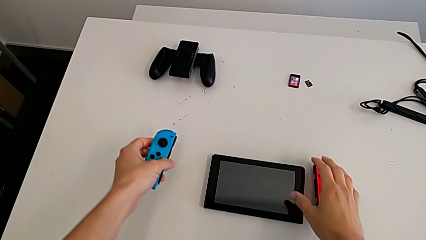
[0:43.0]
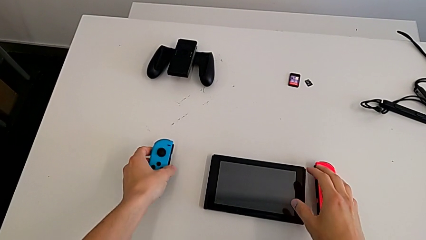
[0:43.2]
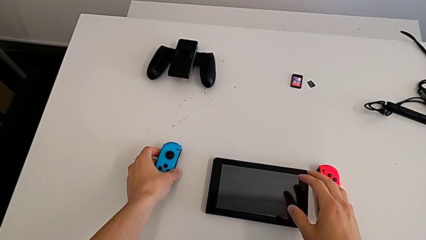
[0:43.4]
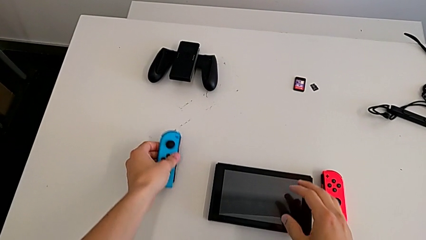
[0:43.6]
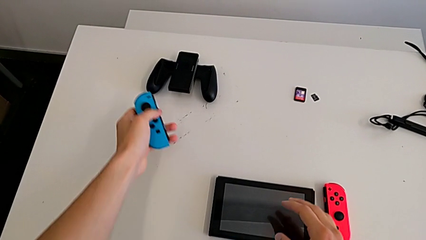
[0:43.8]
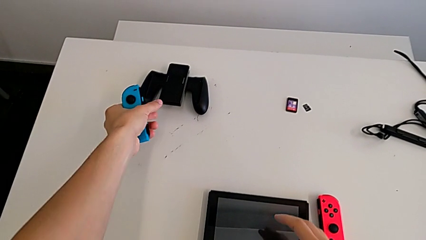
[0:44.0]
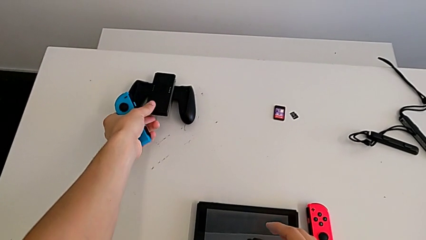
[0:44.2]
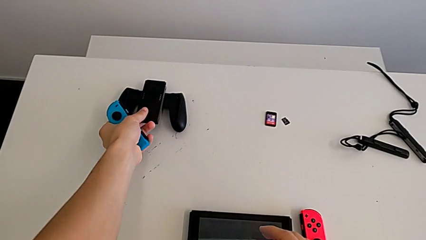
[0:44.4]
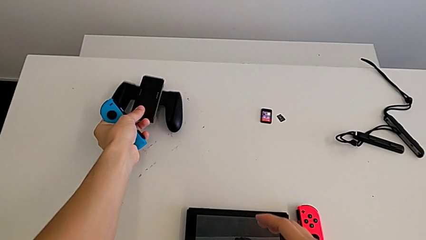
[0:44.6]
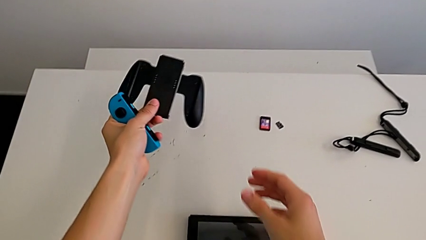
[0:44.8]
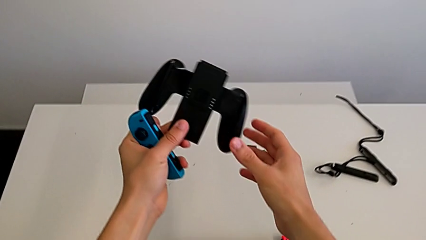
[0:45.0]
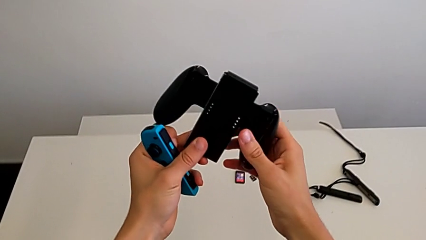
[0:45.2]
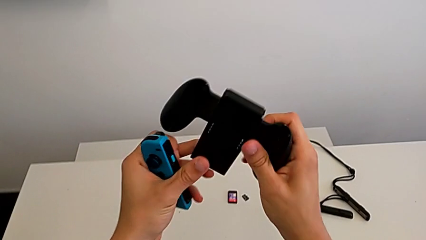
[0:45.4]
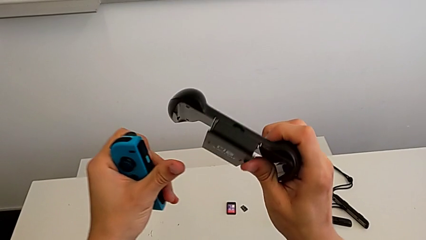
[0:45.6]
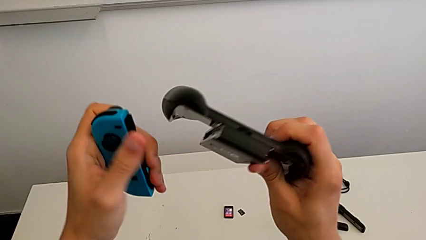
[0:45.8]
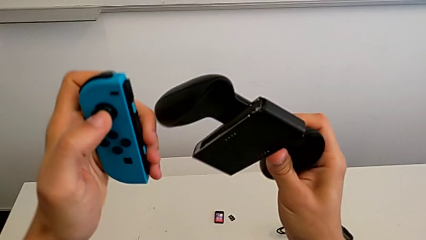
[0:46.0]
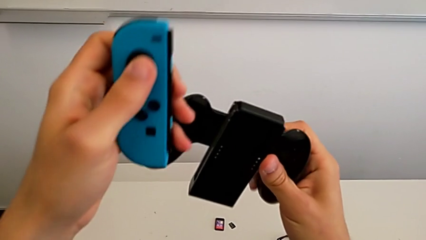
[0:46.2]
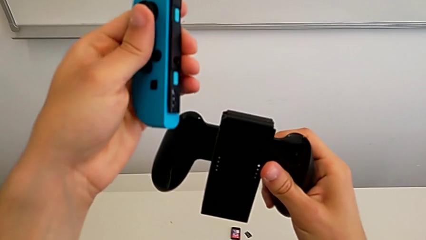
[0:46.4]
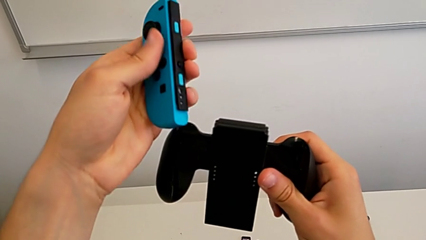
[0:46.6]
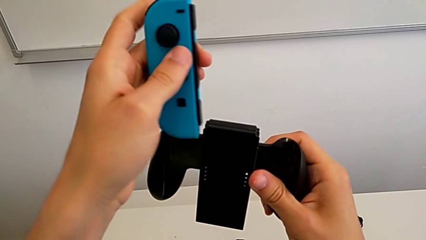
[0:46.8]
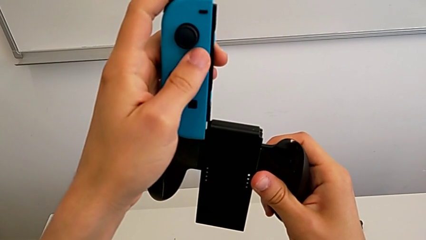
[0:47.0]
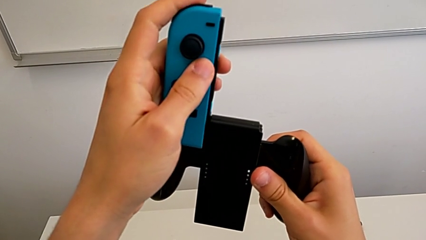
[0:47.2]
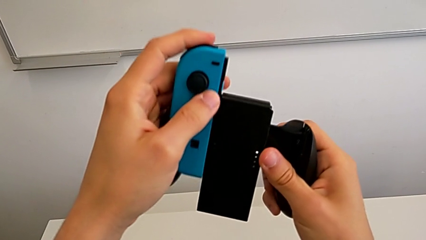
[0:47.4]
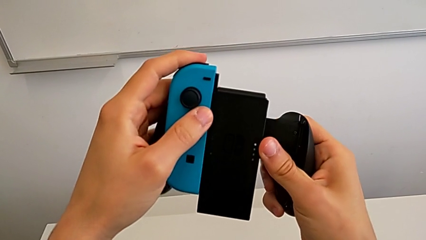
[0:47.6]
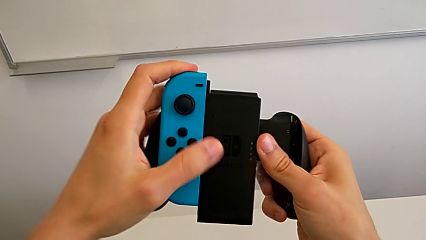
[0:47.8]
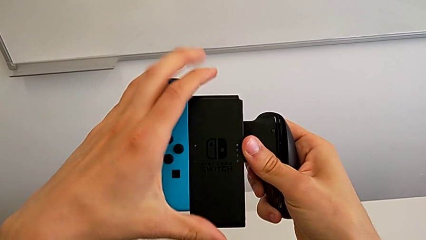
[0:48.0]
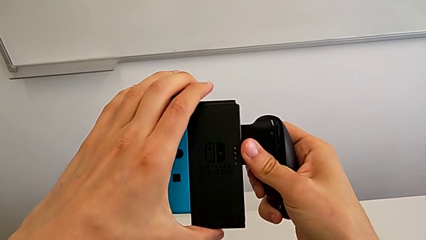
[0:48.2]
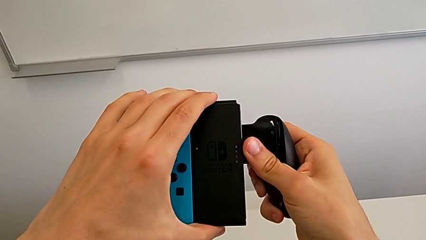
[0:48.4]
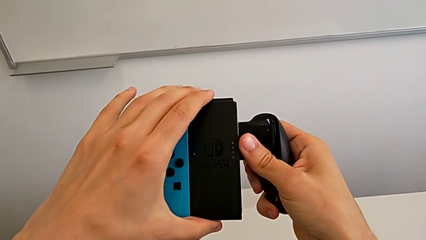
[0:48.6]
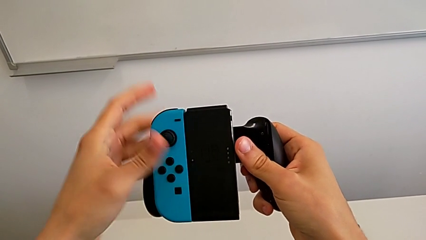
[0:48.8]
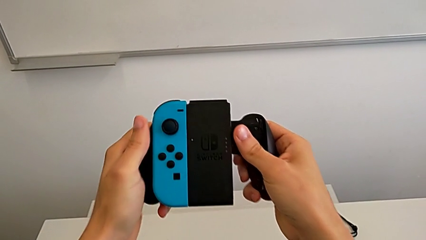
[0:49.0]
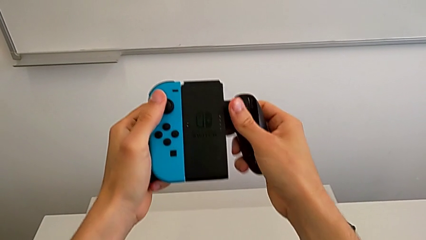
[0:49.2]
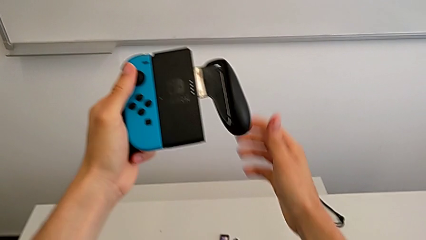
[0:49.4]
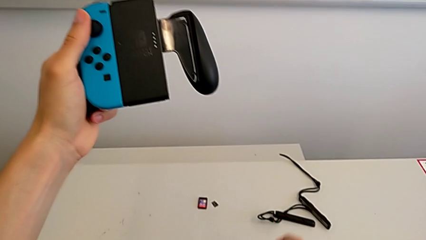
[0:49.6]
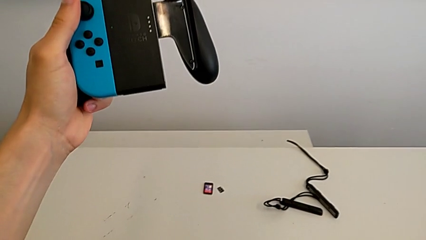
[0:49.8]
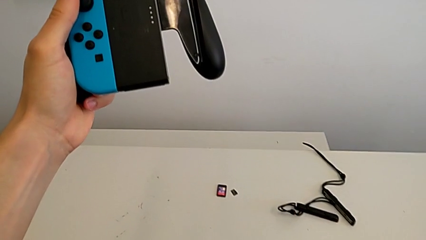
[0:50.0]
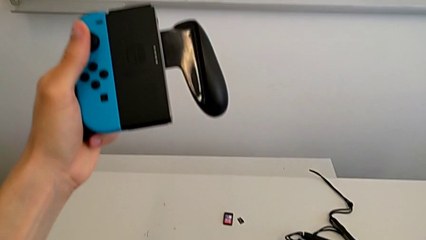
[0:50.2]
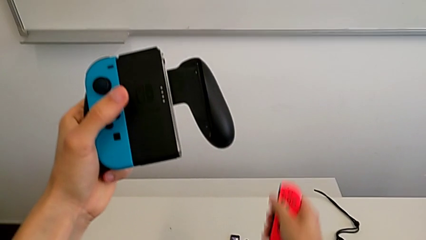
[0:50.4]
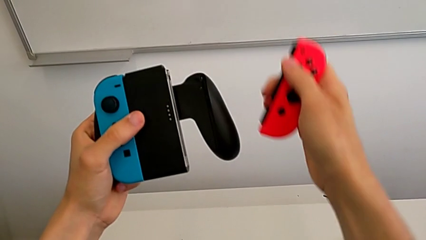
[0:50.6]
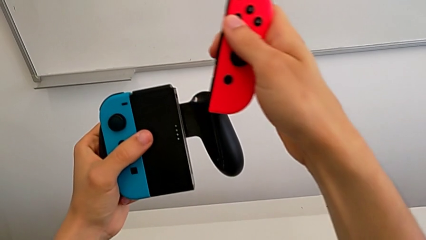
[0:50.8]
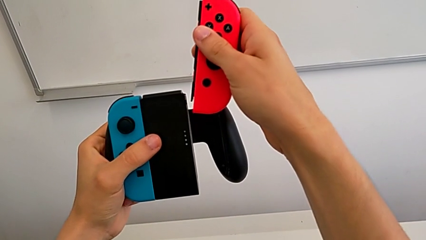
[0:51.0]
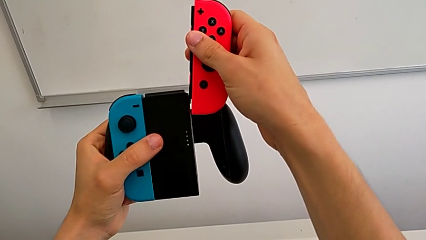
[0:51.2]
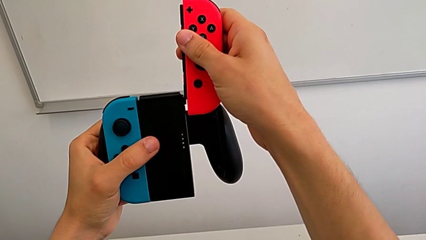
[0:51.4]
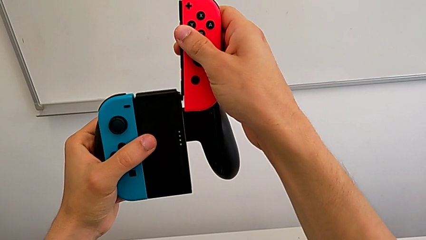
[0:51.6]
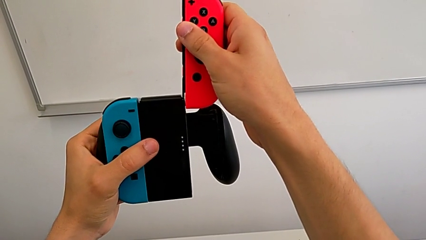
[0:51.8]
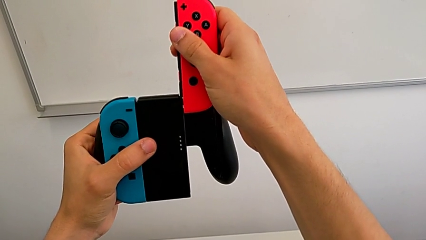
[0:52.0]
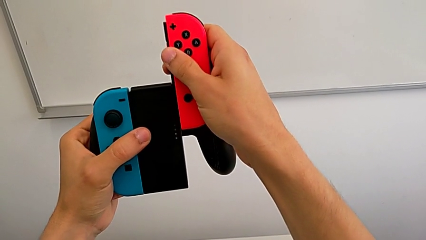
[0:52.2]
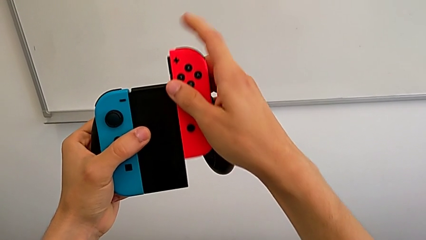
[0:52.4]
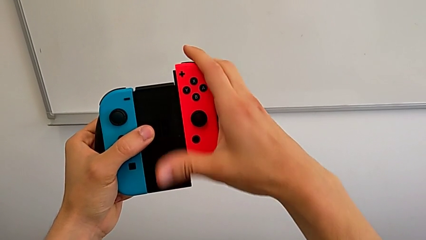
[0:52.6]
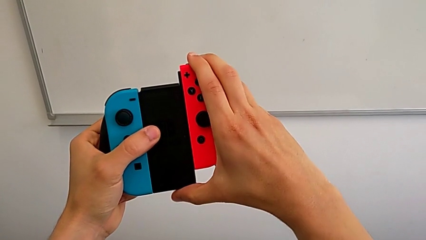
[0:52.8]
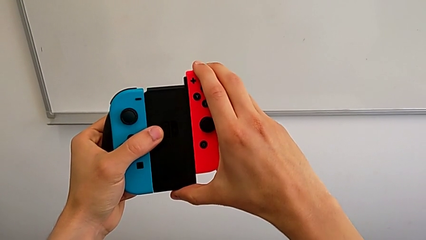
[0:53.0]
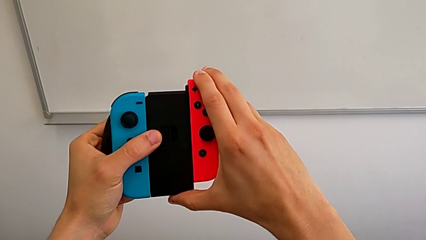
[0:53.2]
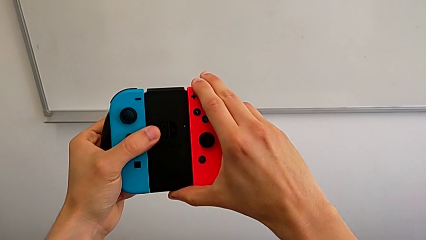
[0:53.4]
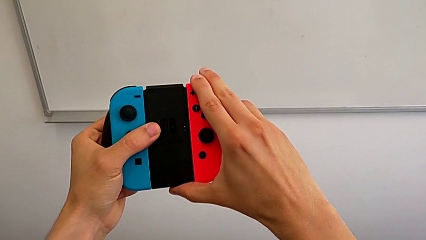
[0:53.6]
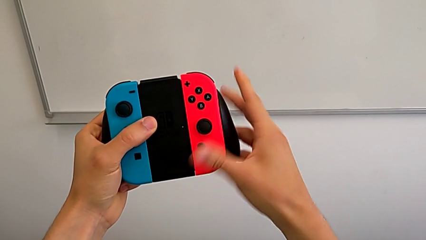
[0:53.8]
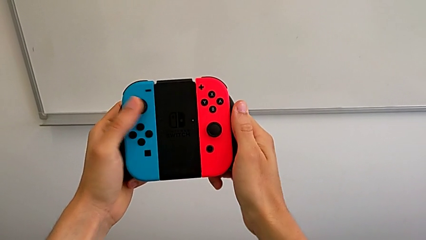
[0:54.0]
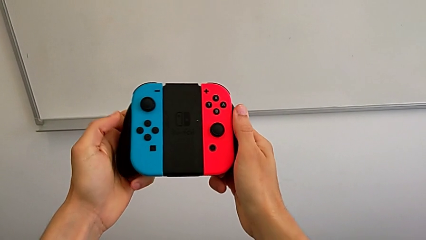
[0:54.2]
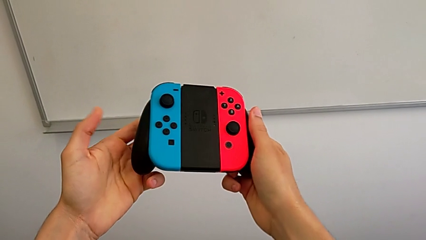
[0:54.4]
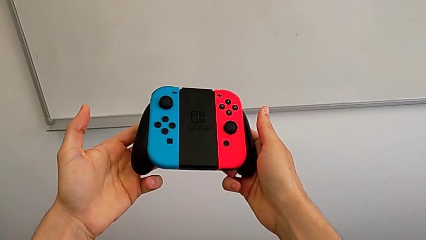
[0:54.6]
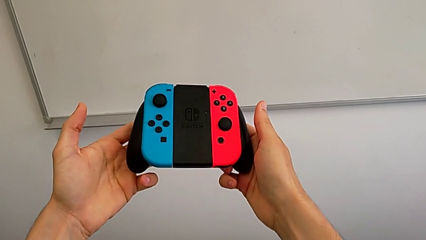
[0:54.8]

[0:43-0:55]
The camera wearer is changing the controllers to a comfort grip. They grab the comfort grip, align the blue Joy-Con controller, slide it, assemble it, grab the red Joy-Con controller, align it, slide it and assemble the first Joy-Con controller.

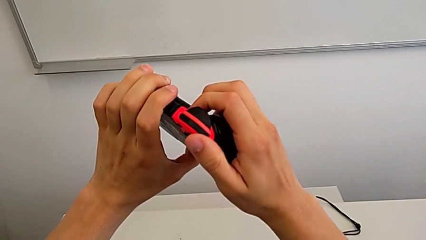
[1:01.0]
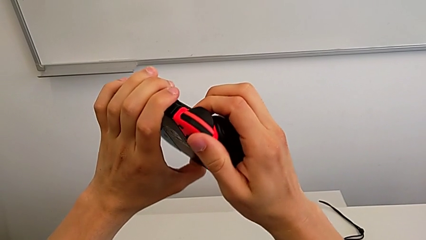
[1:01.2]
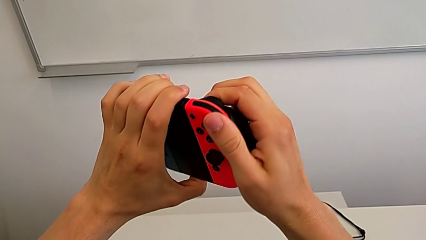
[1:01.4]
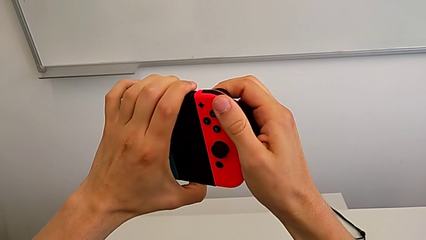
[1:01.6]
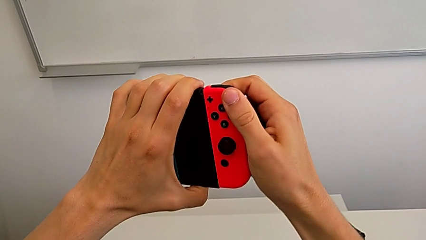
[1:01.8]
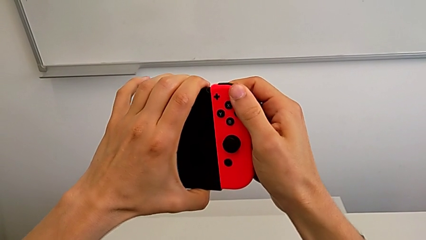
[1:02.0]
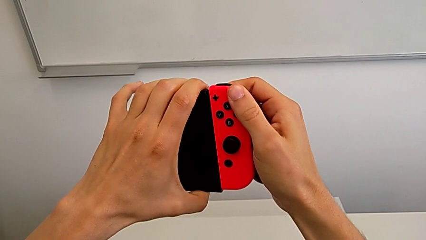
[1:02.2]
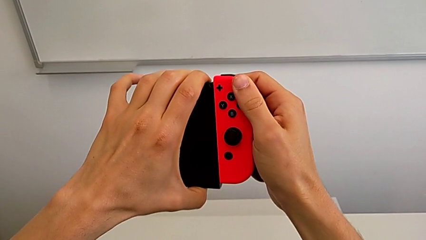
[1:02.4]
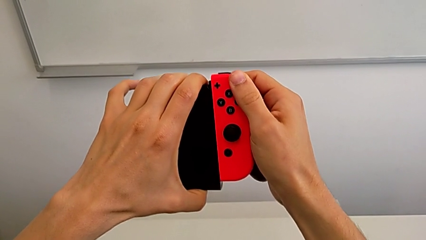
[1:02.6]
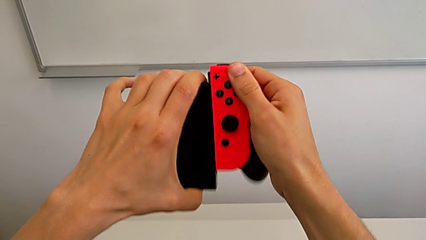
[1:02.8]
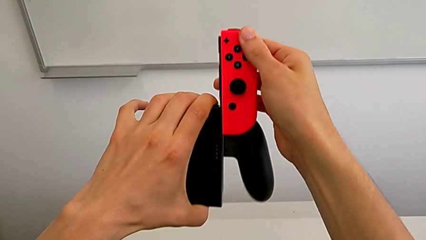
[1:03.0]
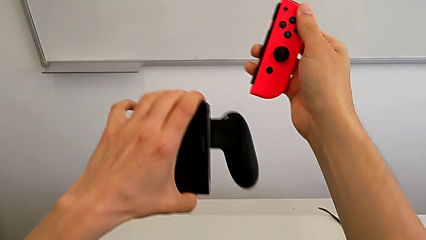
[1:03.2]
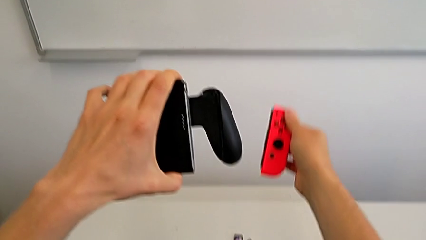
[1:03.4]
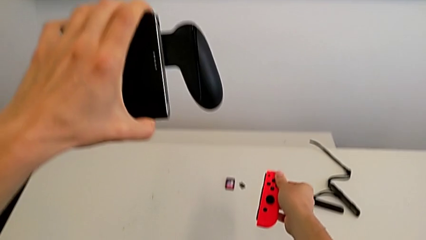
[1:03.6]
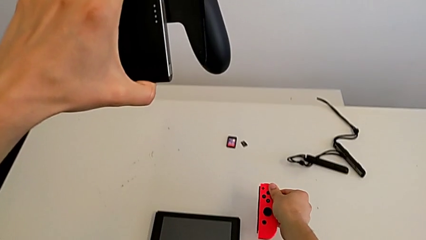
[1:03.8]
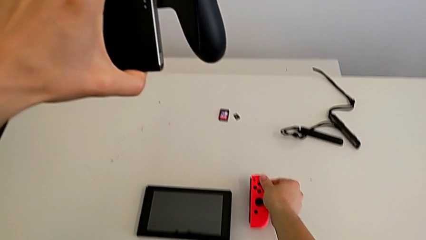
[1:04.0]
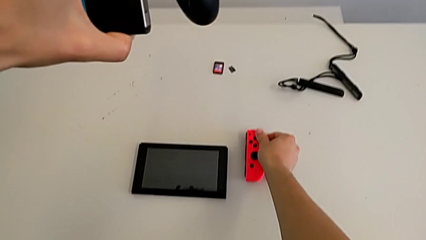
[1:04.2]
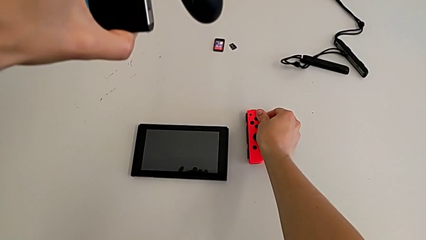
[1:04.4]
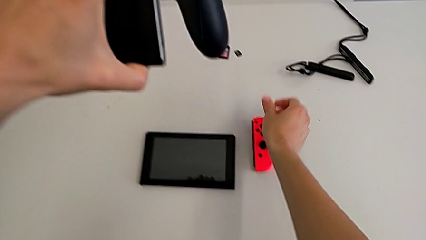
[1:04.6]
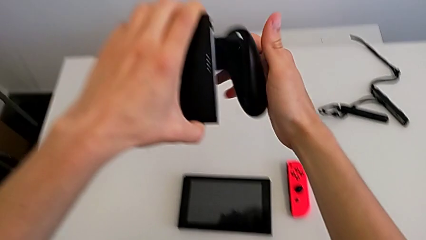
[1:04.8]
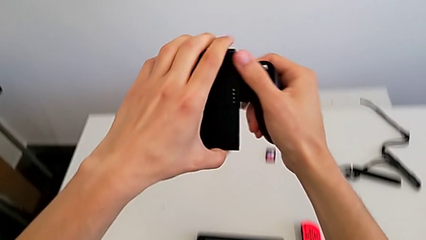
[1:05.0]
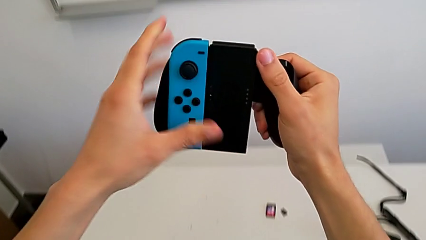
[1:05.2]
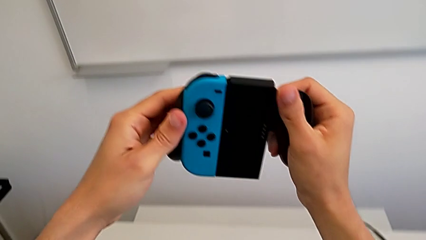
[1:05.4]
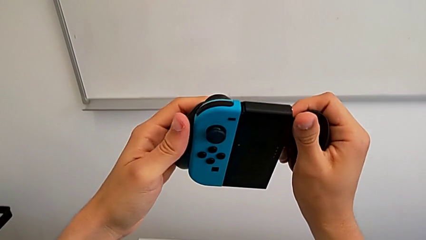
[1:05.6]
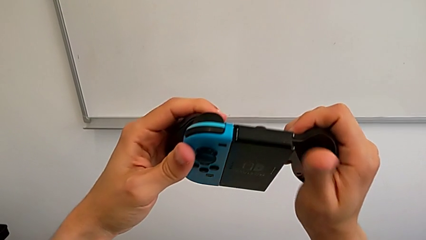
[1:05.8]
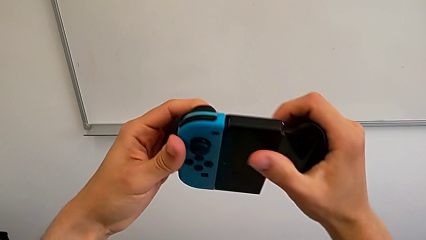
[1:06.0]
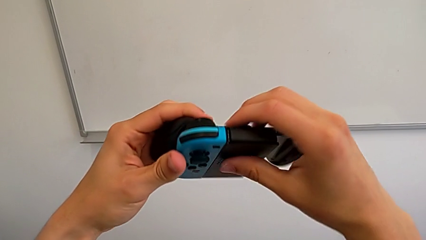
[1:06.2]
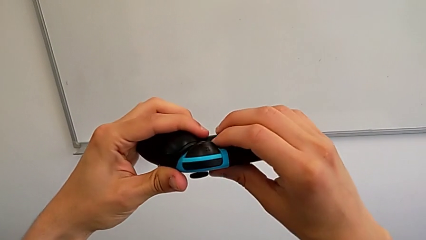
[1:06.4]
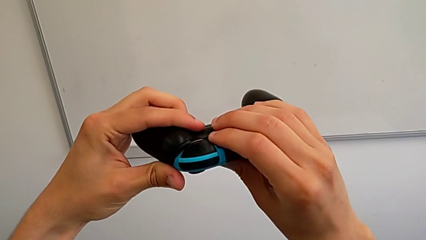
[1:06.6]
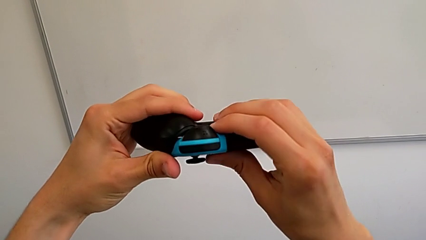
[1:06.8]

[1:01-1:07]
The camera wearer is changing the controllers' grip from the comfort grip to the Joy-Con straps. They press the release button, withdraw the red Joy-Con controller, drop it and lift the comfort grip.
